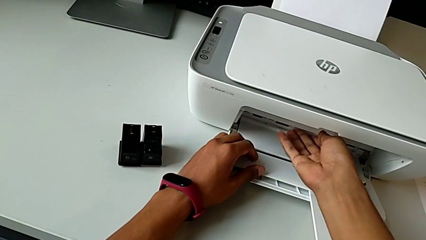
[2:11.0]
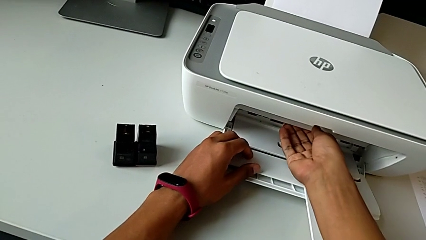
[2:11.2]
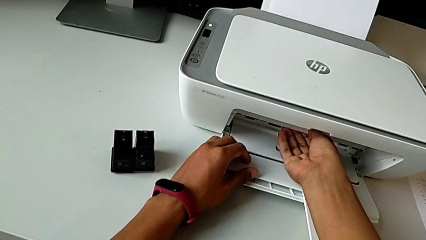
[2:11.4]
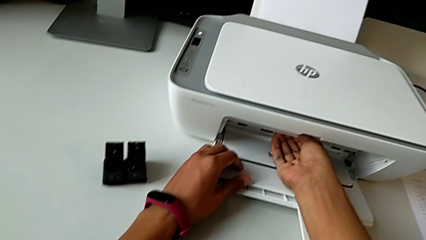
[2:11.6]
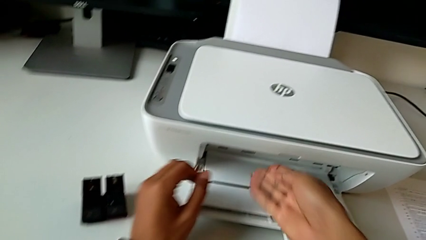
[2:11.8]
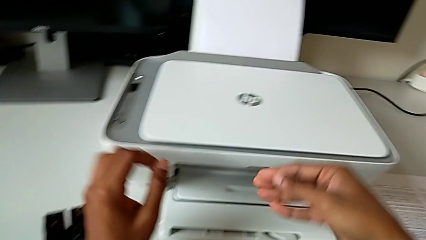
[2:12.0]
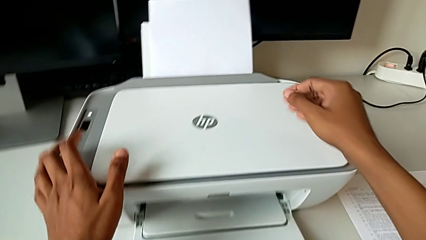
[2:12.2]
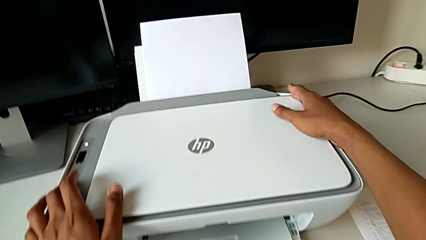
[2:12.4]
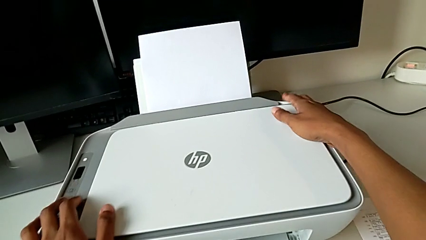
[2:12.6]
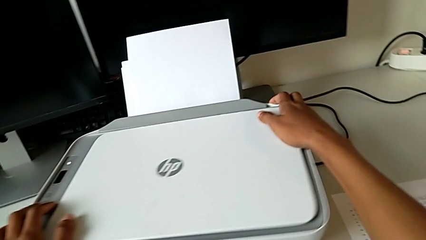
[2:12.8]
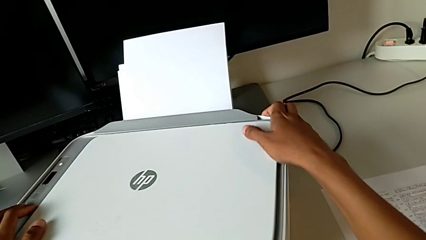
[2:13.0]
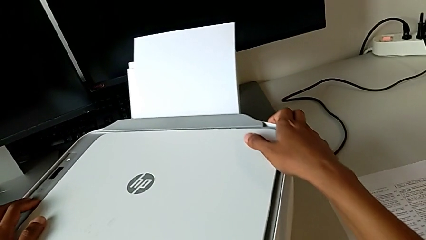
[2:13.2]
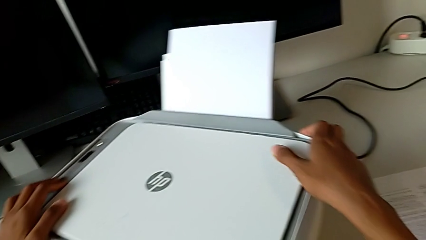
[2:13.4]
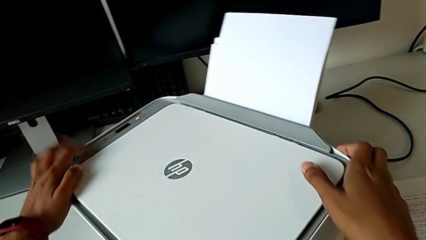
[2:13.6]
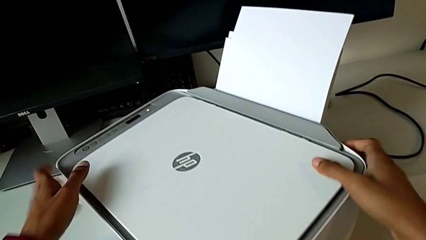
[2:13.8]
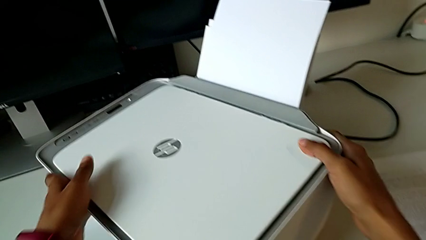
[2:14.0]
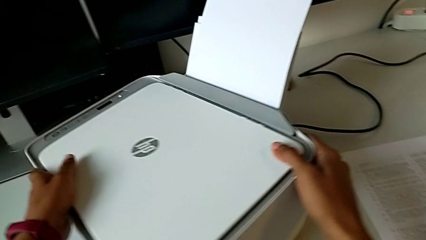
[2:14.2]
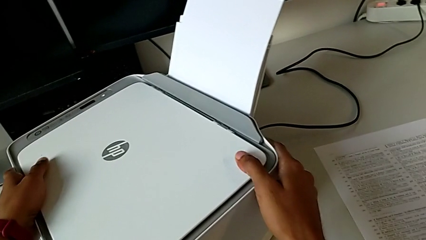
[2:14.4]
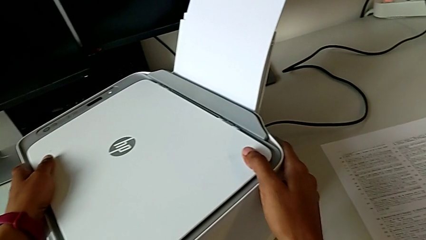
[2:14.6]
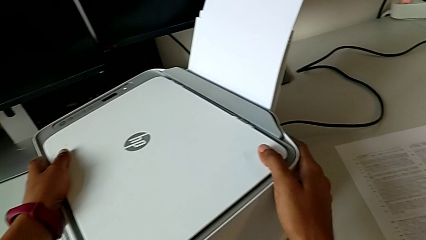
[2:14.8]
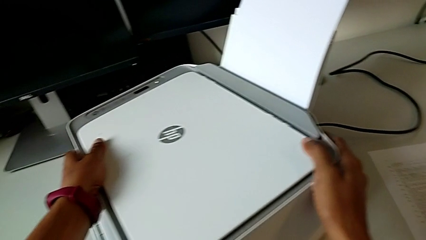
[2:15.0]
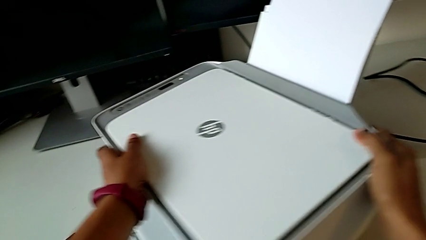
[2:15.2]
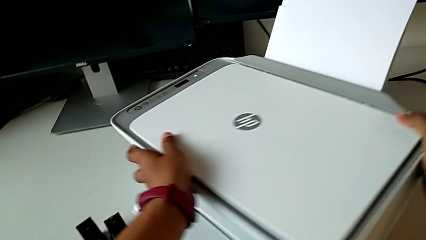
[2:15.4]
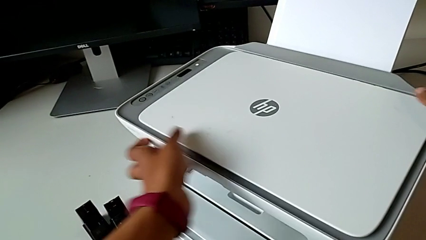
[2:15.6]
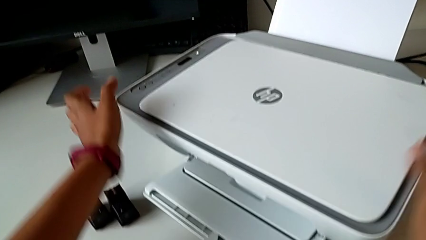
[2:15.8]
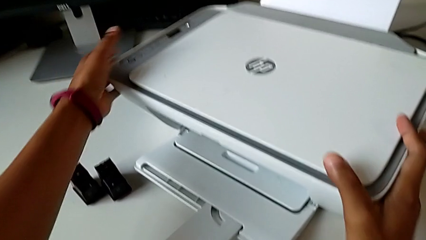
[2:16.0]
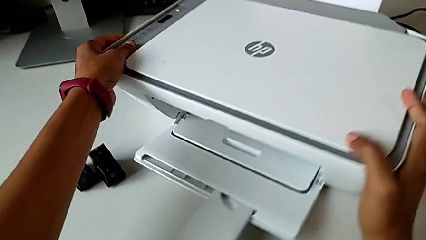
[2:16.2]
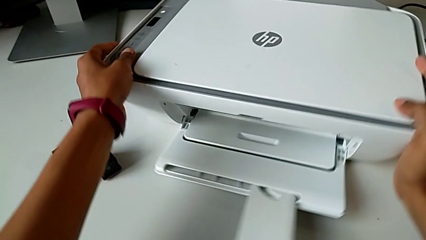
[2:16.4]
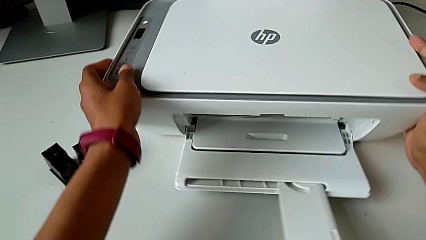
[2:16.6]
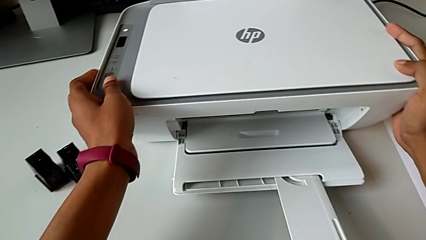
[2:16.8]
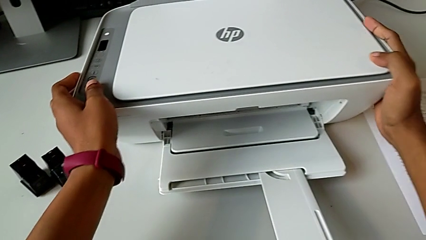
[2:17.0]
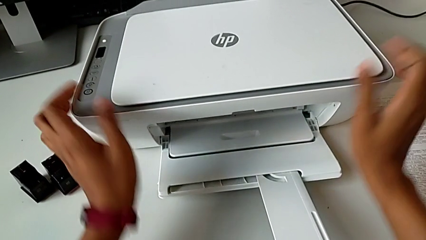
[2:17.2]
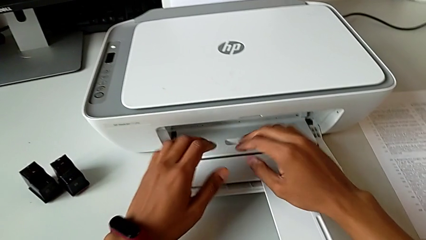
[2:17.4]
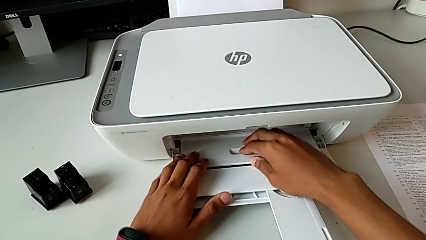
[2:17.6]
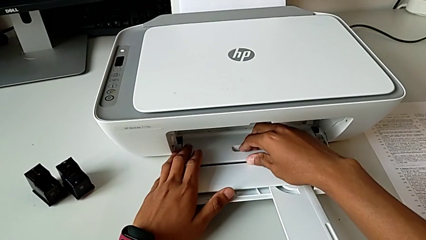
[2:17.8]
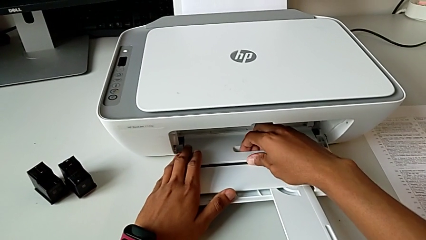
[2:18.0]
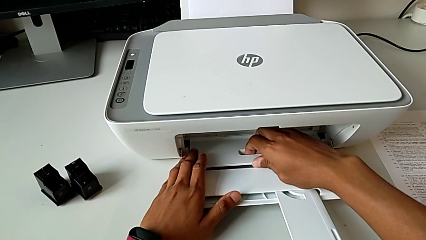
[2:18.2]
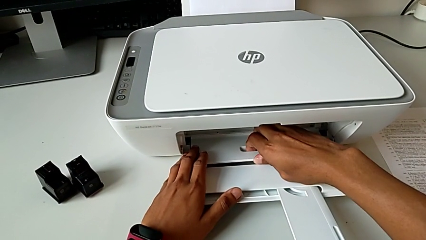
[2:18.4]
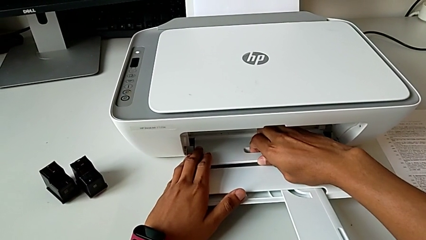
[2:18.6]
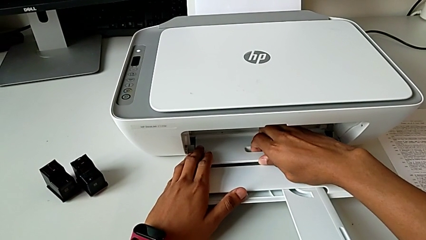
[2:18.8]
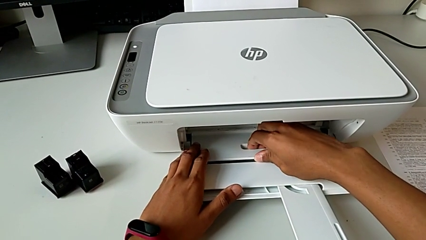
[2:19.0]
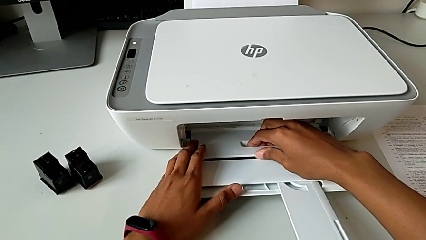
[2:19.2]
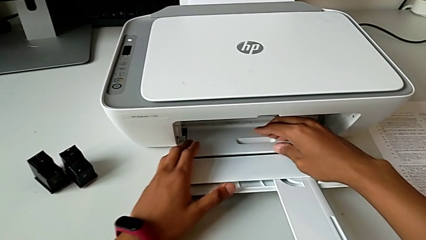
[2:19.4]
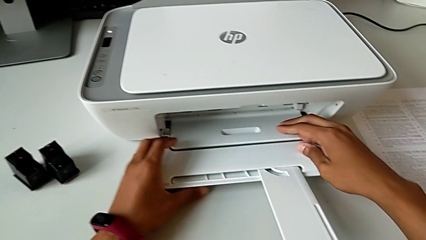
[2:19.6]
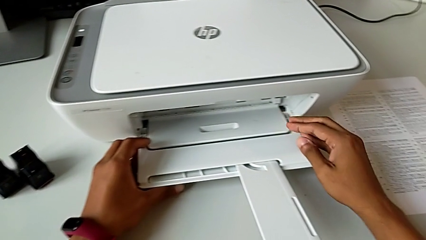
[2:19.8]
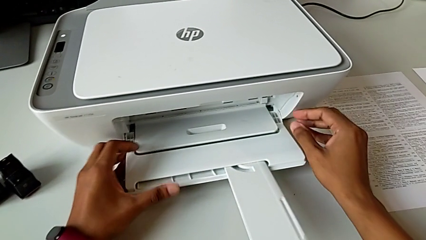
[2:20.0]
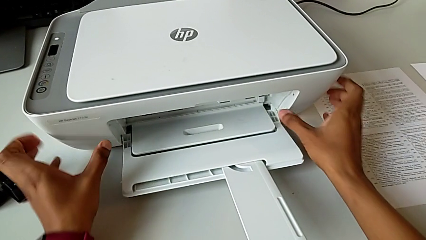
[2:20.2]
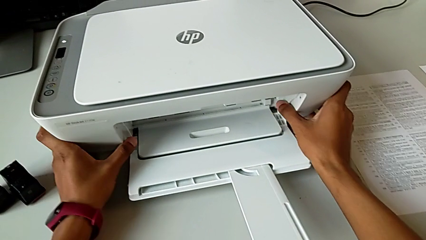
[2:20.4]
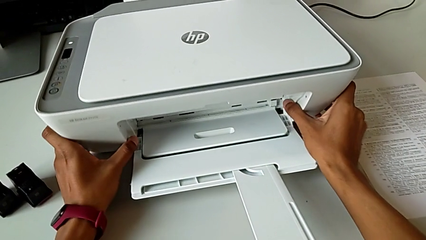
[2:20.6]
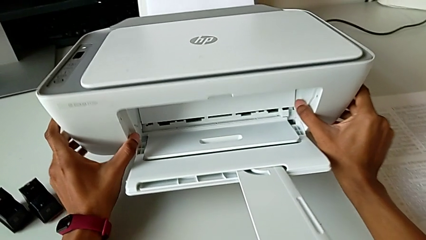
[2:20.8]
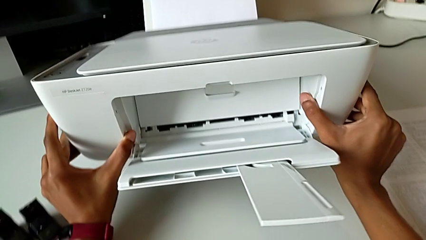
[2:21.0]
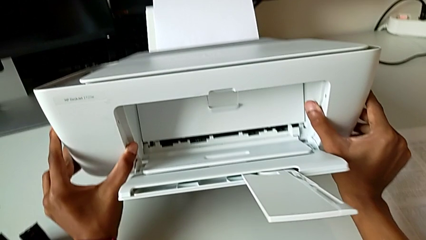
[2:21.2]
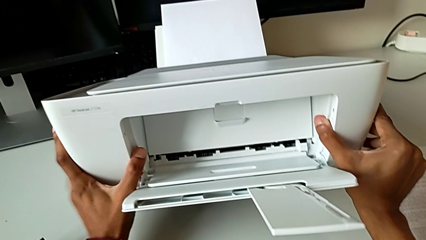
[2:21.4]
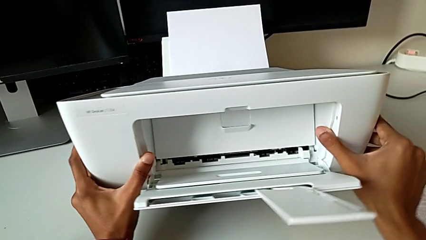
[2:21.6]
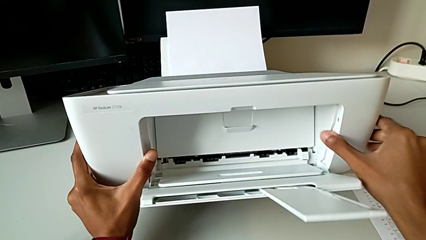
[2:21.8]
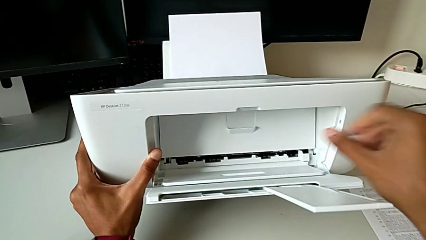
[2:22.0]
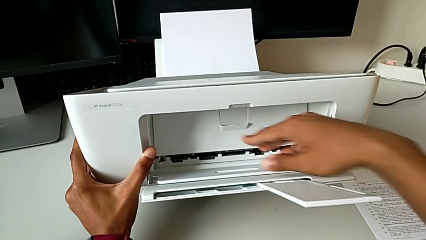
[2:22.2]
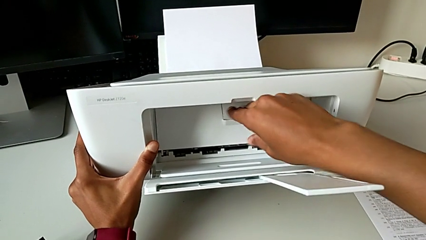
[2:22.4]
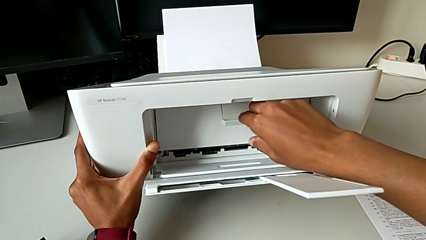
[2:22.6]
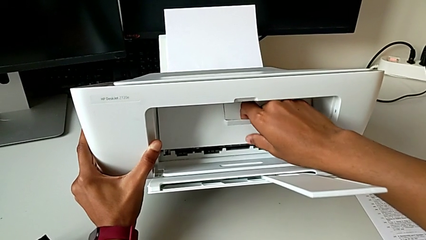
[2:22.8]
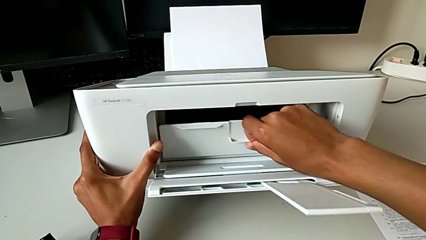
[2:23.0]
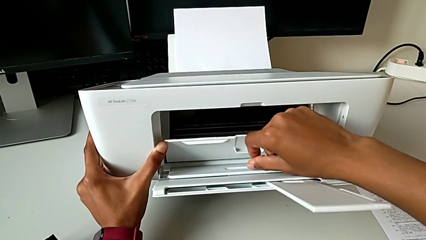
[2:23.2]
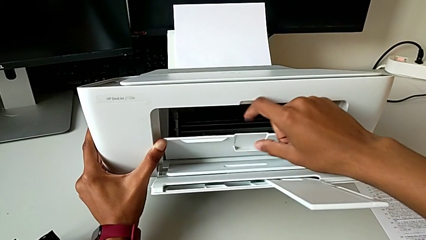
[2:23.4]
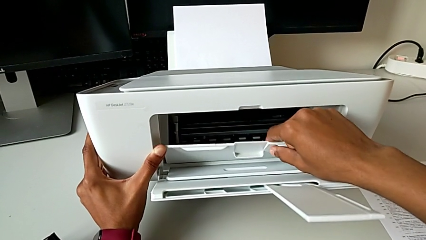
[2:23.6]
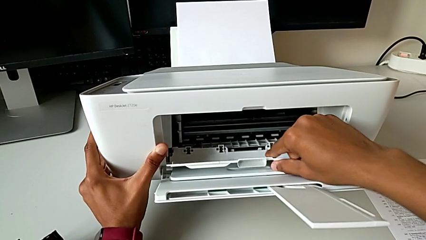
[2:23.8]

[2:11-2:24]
The camera wearer is opening the cartridge gate of the printer. They wrongly rotate the printer, turning it over, rotate it, wrongly pull the paper tray, lift the printer, grab the cartridge gate and open it.

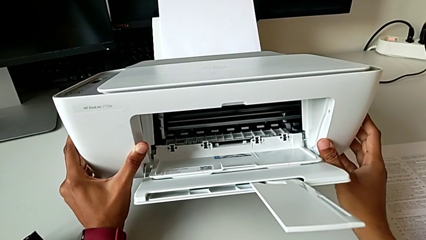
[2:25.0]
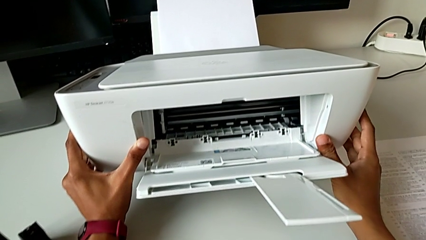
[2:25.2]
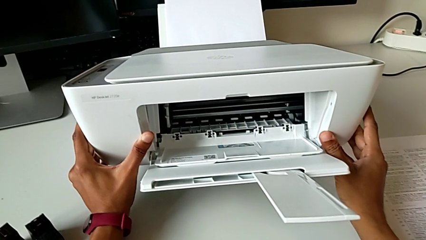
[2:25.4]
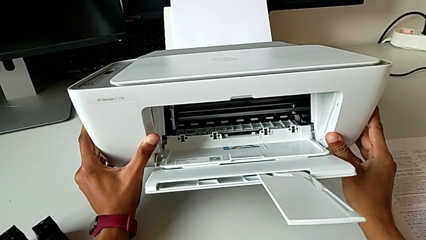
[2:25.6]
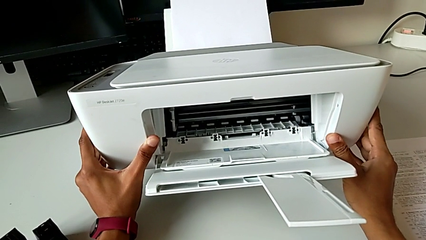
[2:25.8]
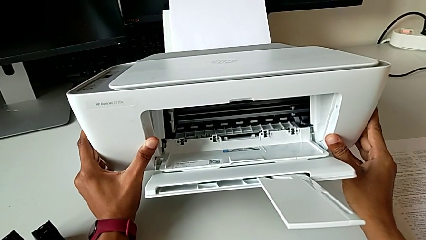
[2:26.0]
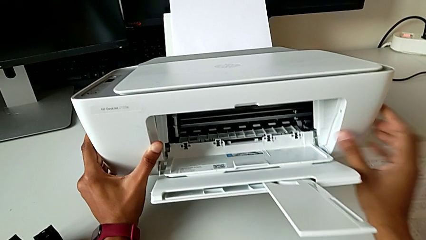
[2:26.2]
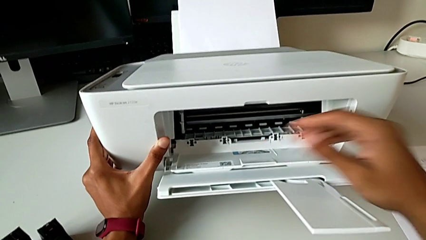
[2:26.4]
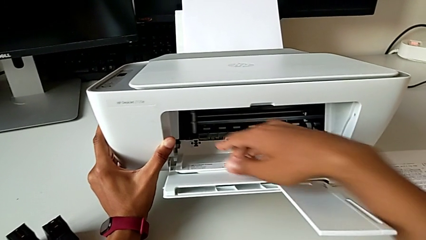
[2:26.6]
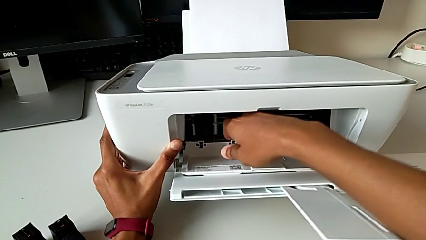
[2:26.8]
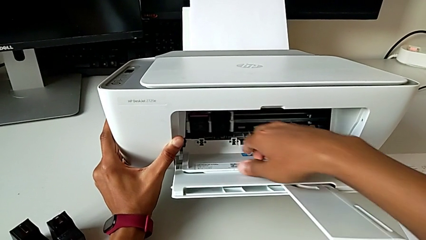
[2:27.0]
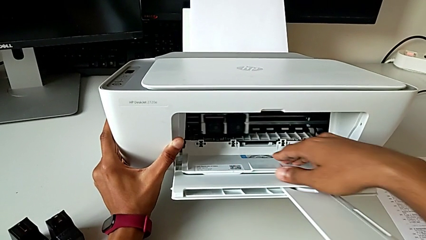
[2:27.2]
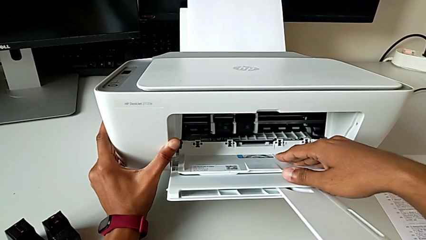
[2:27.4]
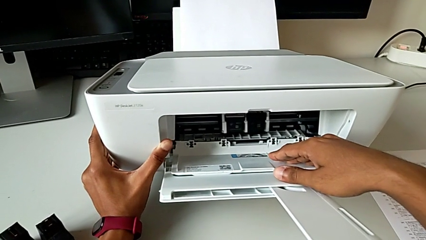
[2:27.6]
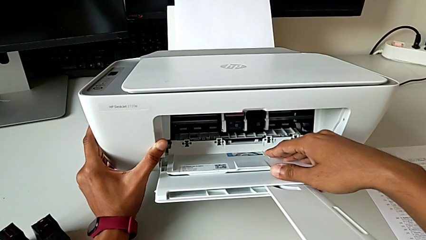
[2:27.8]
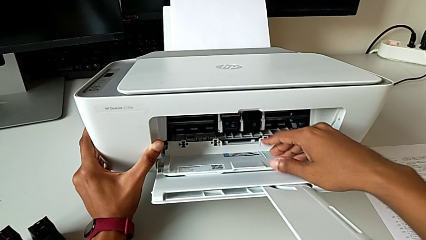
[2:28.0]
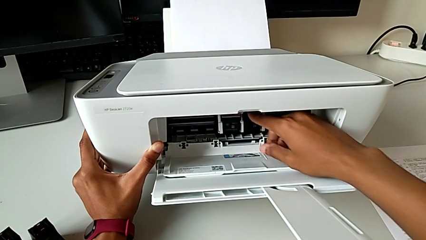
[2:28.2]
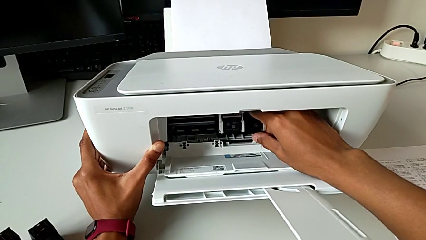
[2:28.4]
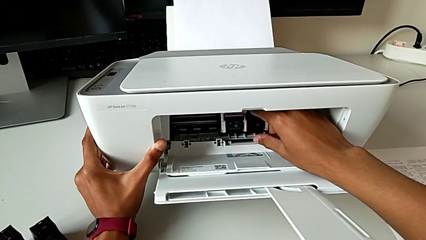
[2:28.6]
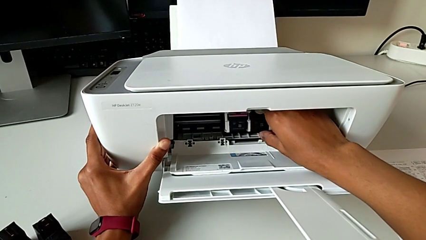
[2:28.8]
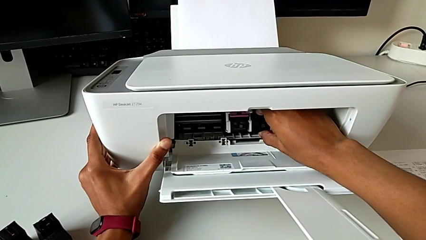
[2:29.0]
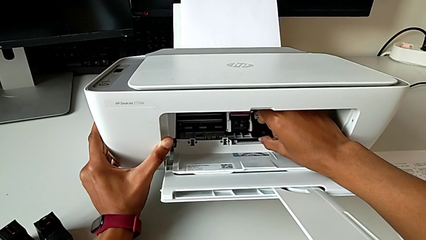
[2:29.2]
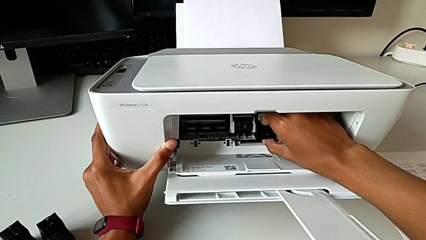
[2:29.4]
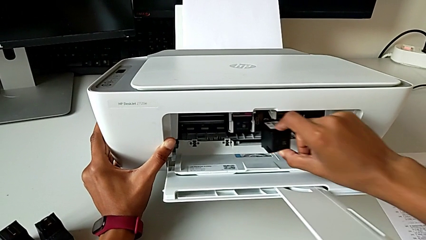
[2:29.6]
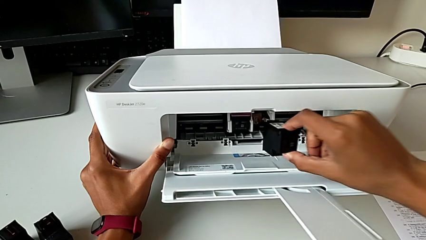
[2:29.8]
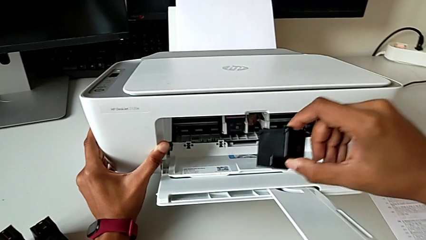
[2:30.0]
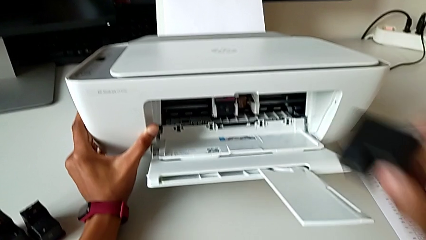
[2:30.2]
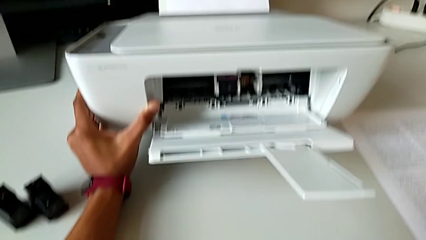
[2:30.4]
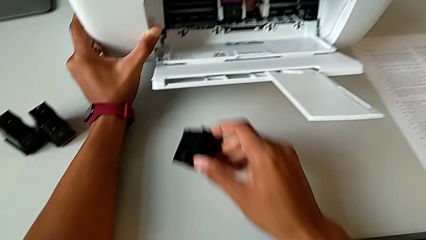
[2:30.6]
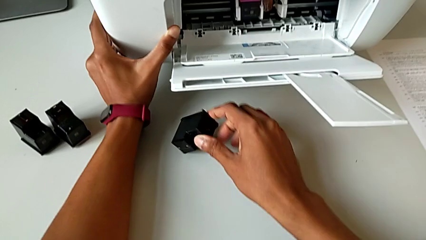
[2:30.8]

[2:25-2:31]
The camera wearer is exchanging black and color ink cartridges. They withdraw the right ink cartridge and place it.
